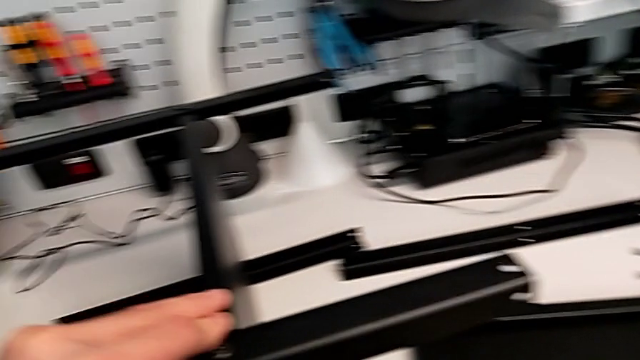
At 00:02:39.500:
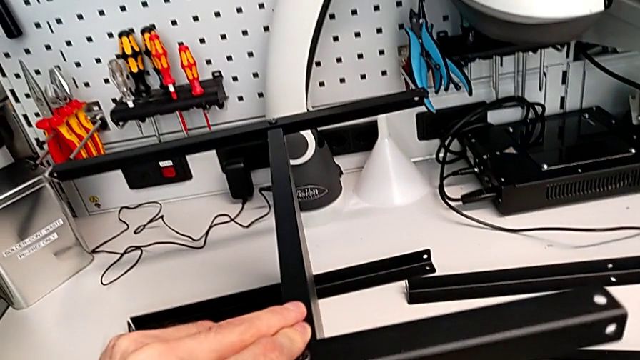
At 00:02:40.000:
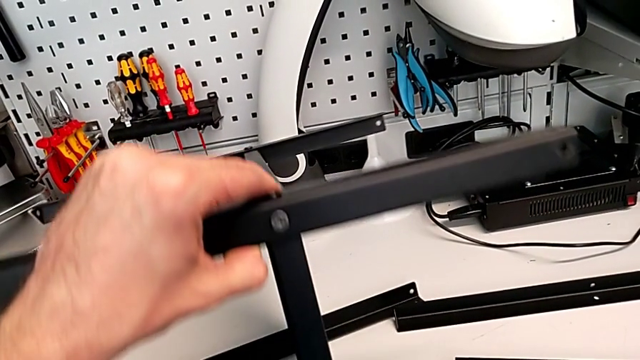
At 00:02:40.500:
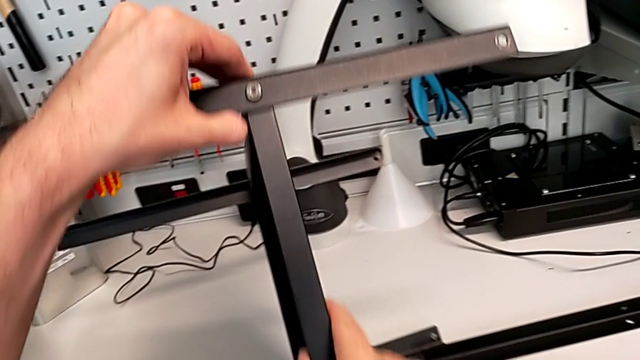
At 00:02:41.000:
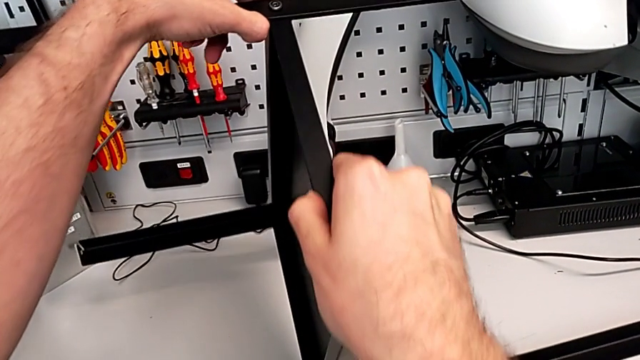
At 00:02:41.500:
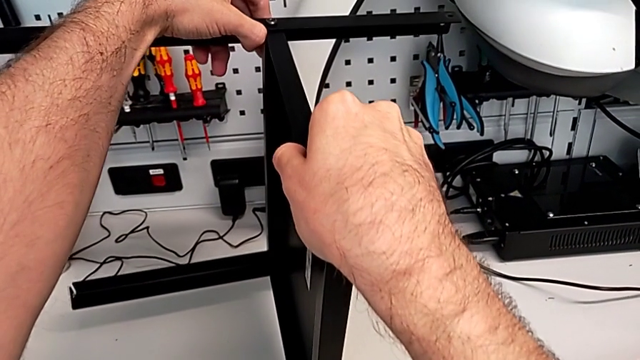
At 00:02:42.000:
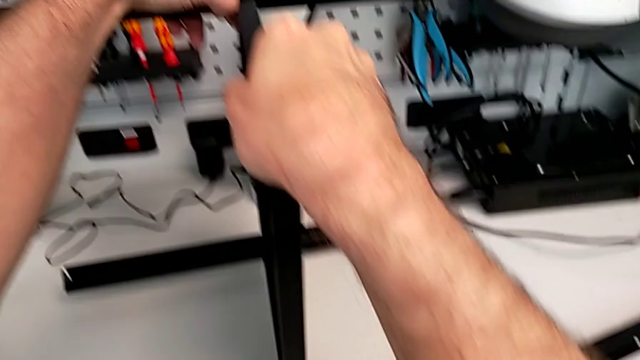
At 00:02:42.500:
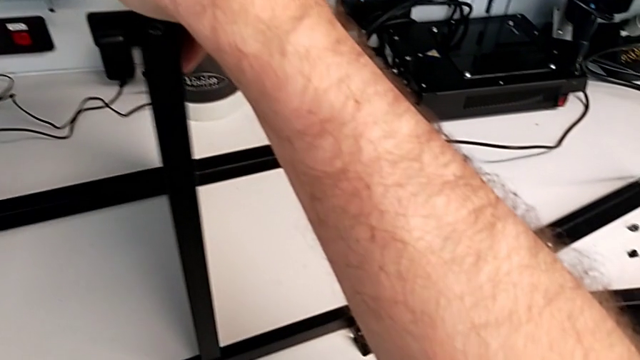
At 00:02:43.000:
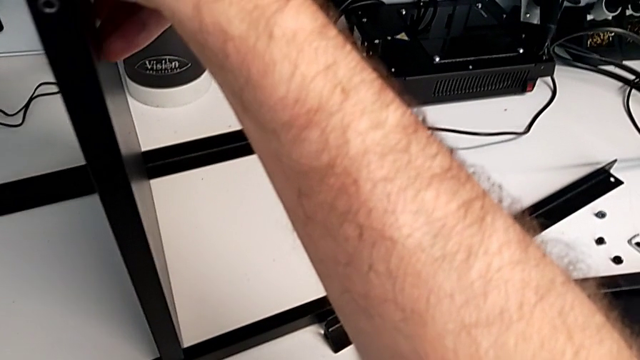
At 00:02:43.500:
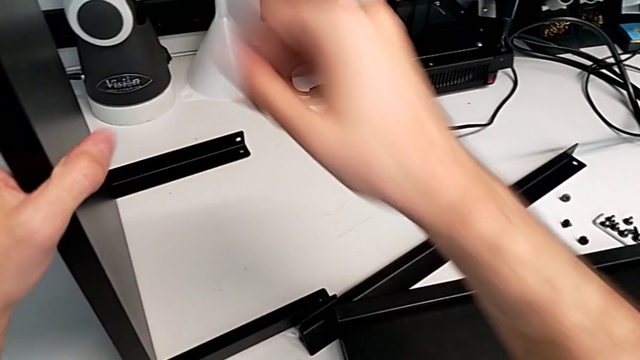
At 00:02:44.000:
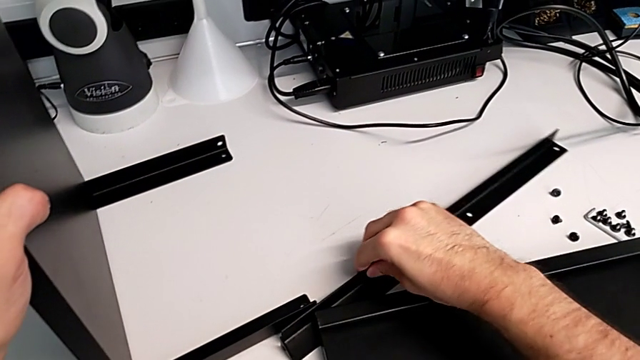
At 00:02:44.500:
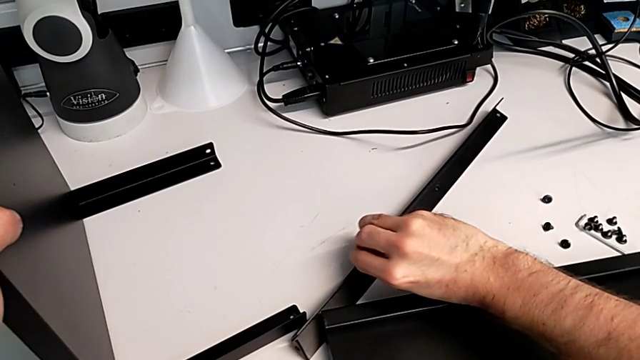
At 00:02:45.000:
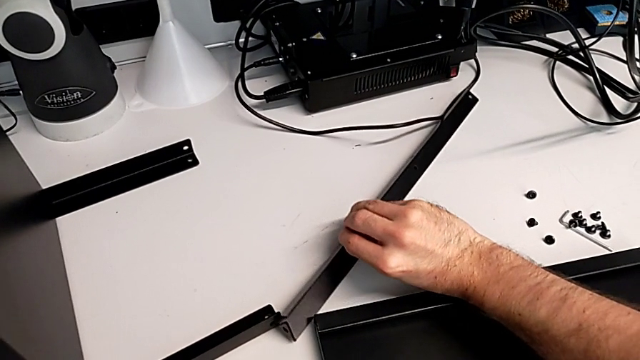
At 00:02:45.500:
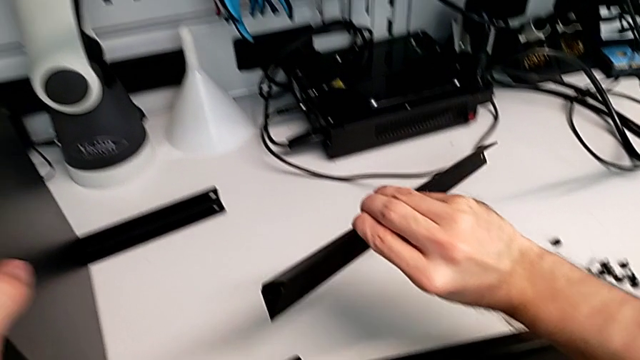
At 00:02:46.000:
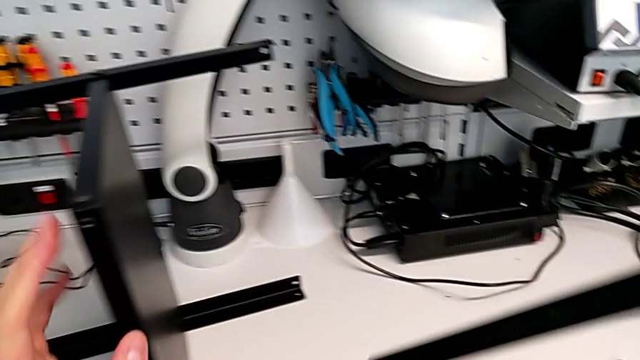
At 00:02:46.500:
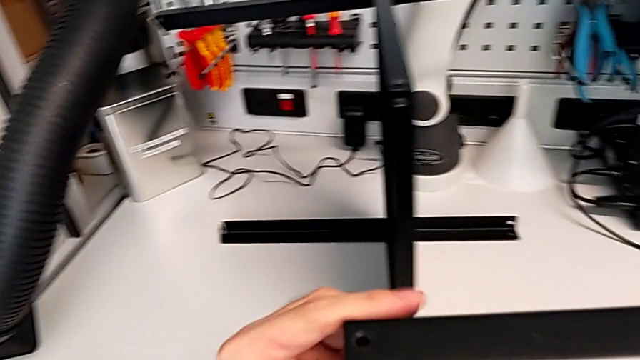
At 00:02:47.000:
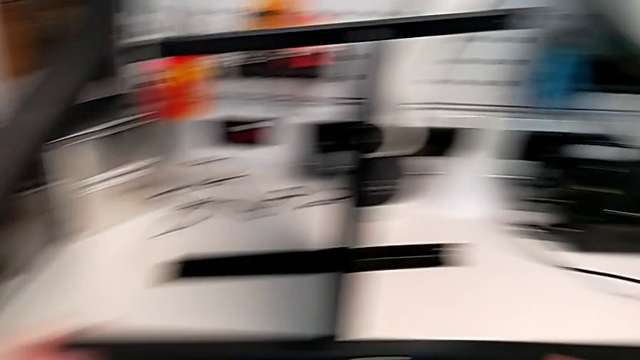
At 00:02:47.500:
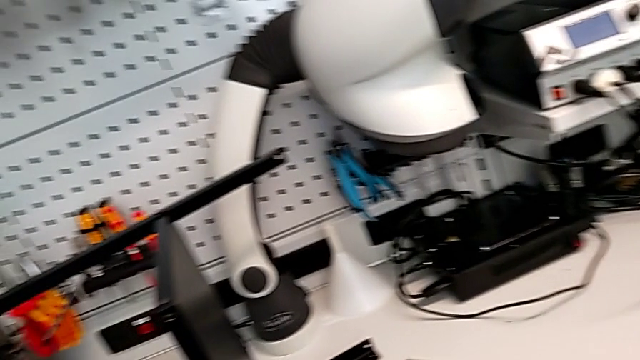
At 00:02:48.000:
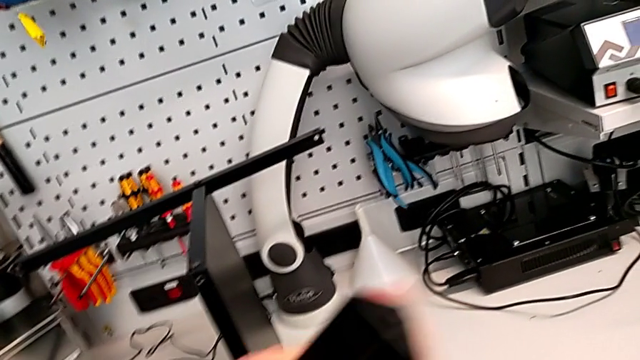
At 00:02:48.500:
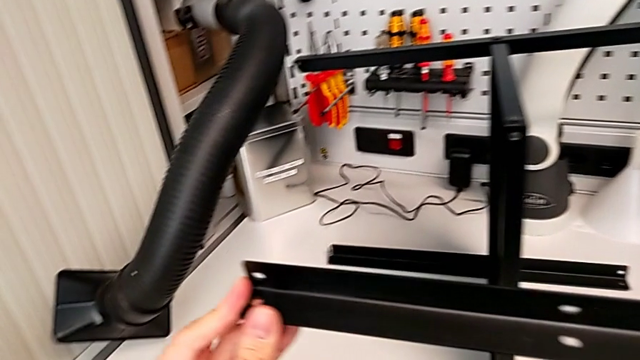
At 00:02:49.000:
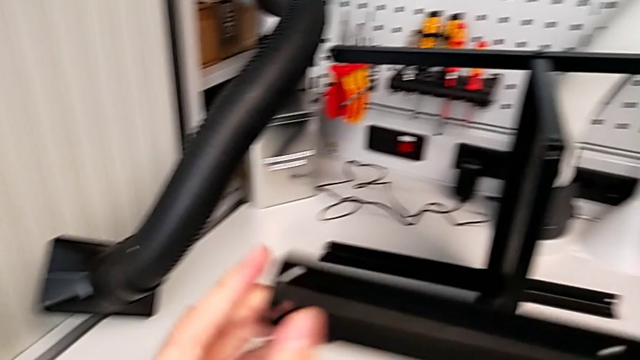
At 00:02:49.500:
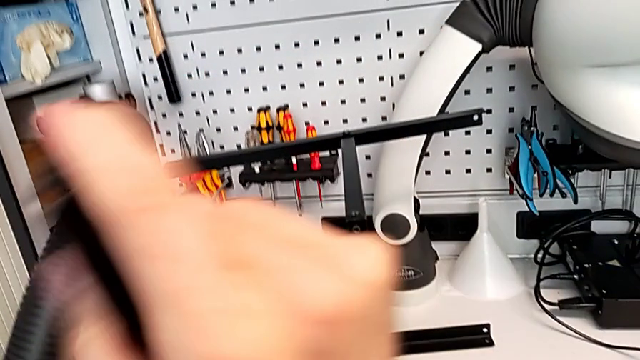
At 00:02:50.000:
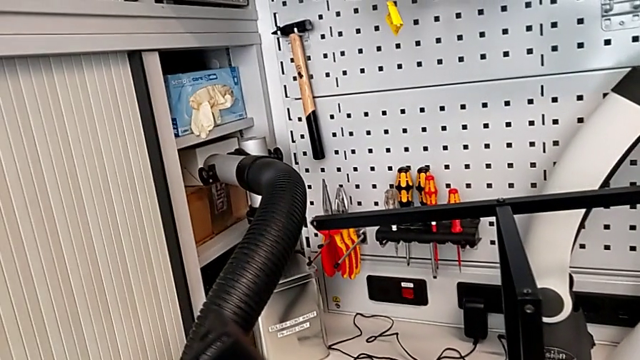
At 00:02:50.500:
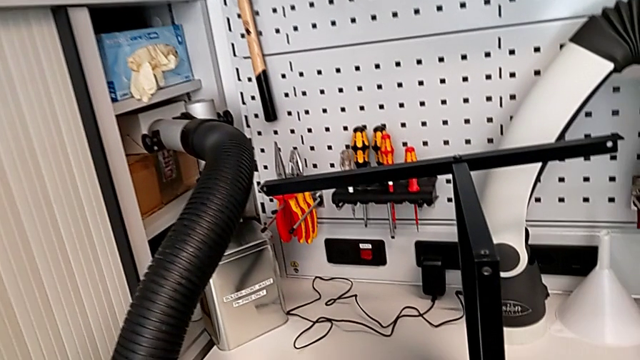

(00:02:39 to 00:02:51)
The camera wearer is screwing the fourth leg to the middle layer. They rotate the nightstand, grab the leg, inspect it and rotate it.

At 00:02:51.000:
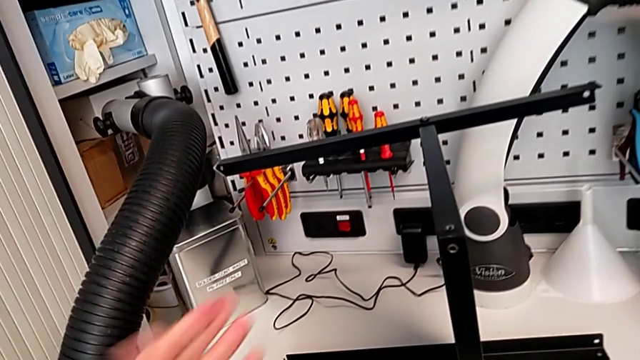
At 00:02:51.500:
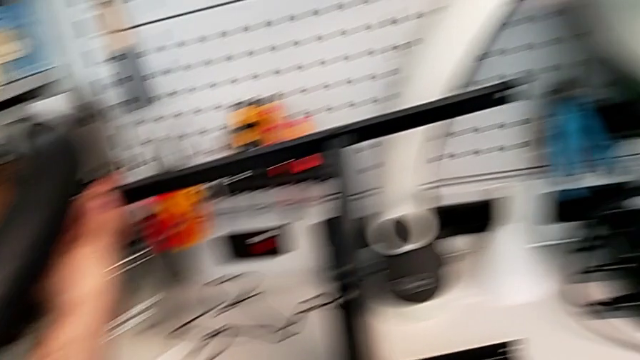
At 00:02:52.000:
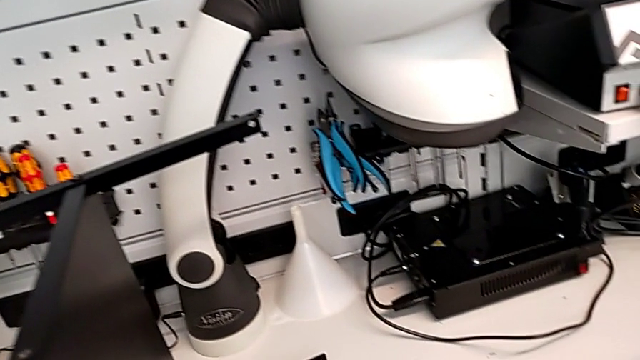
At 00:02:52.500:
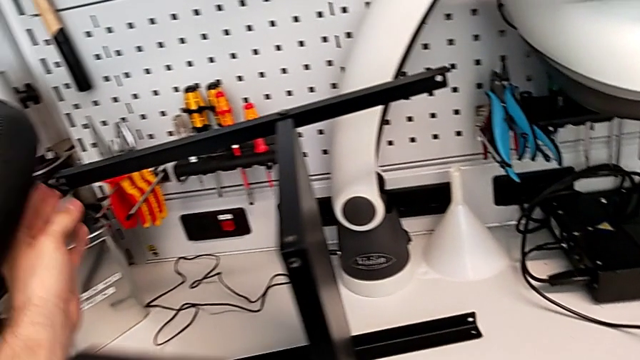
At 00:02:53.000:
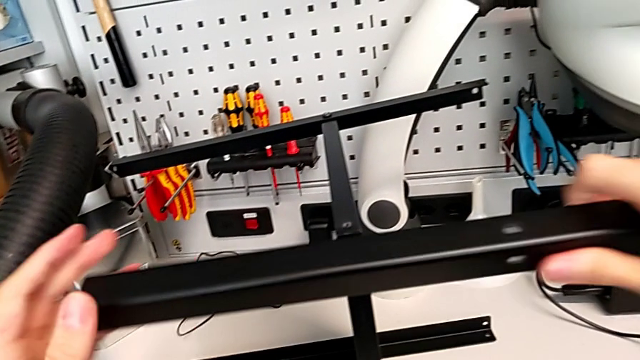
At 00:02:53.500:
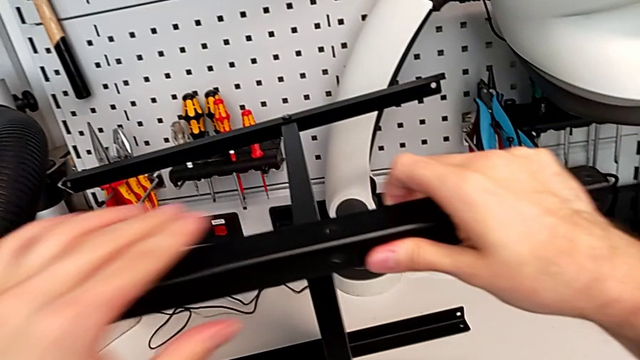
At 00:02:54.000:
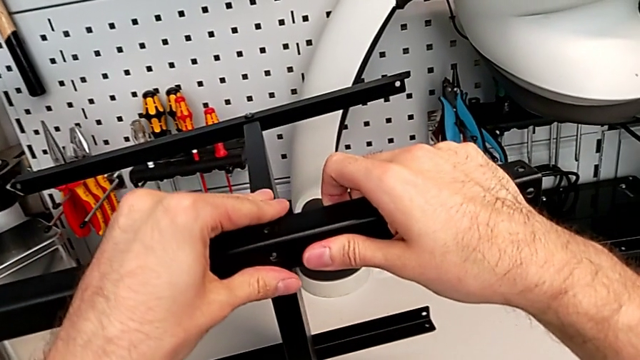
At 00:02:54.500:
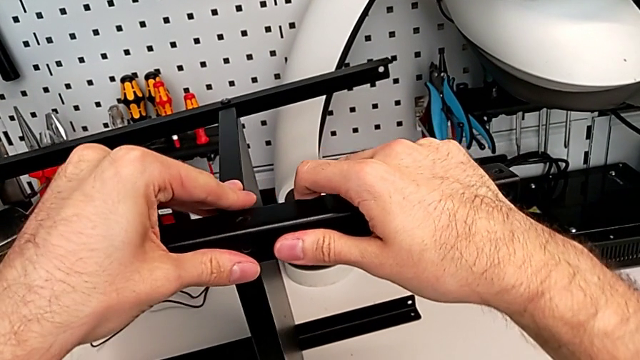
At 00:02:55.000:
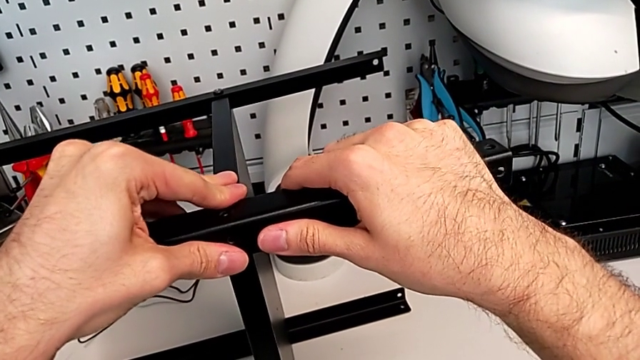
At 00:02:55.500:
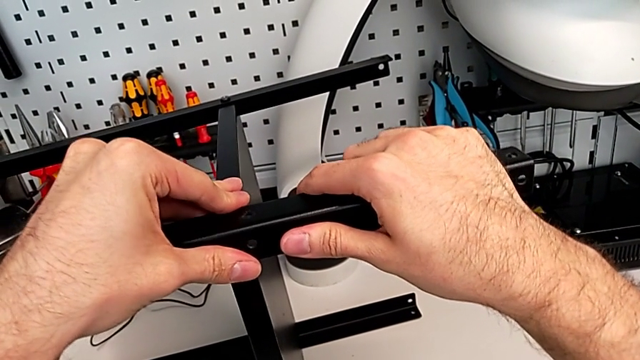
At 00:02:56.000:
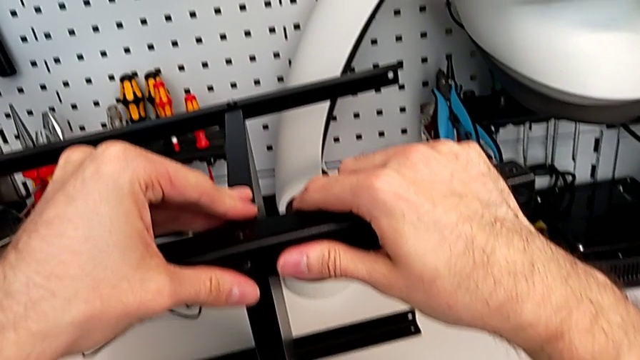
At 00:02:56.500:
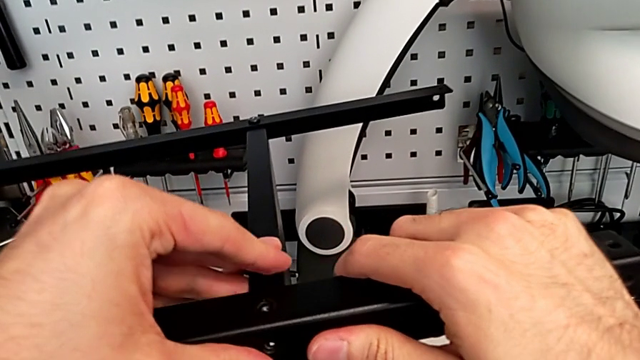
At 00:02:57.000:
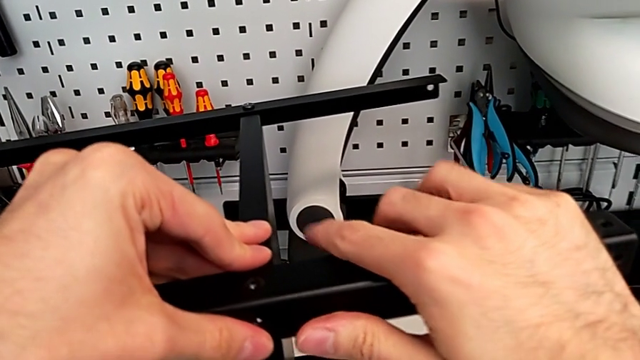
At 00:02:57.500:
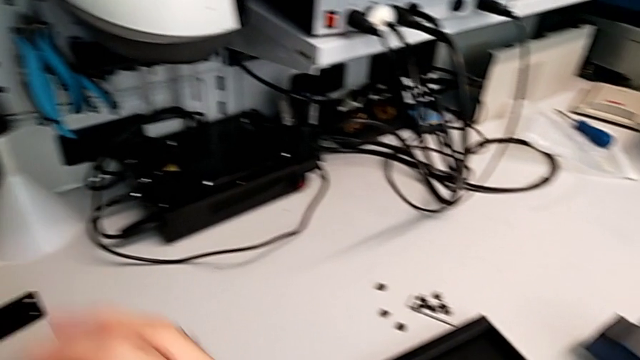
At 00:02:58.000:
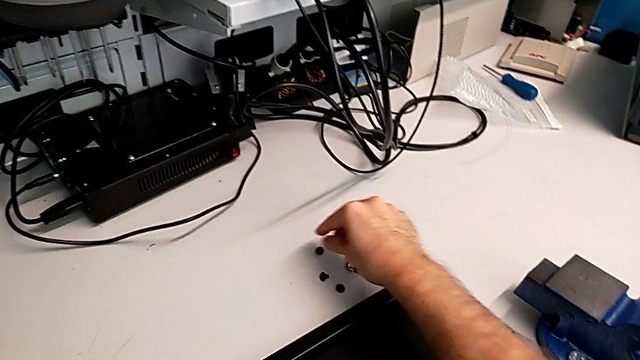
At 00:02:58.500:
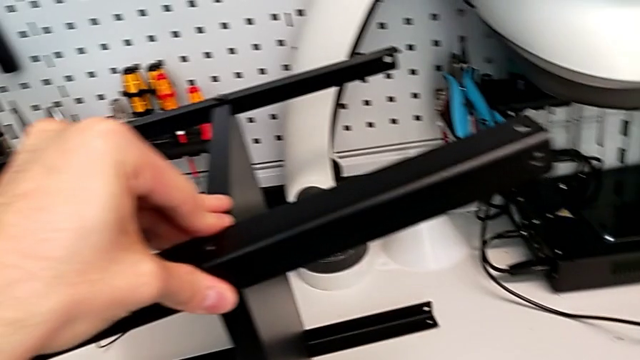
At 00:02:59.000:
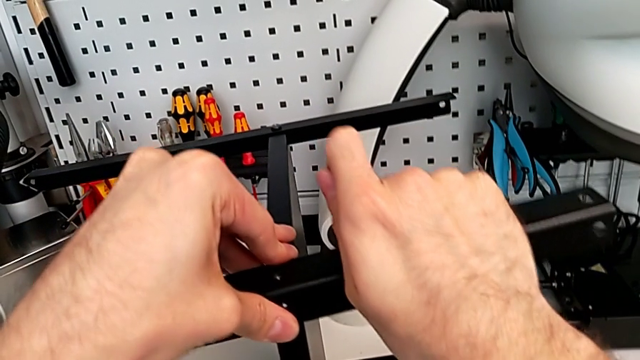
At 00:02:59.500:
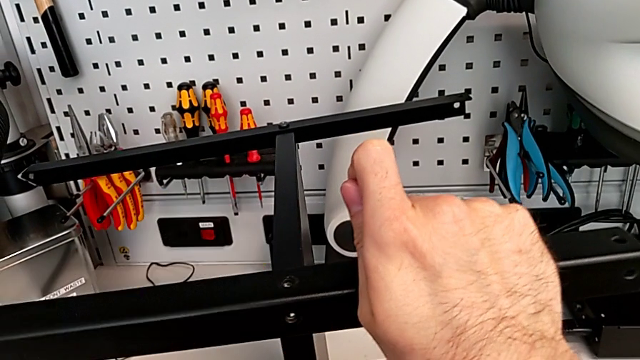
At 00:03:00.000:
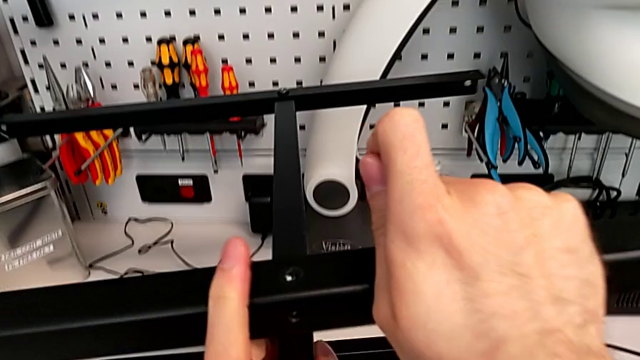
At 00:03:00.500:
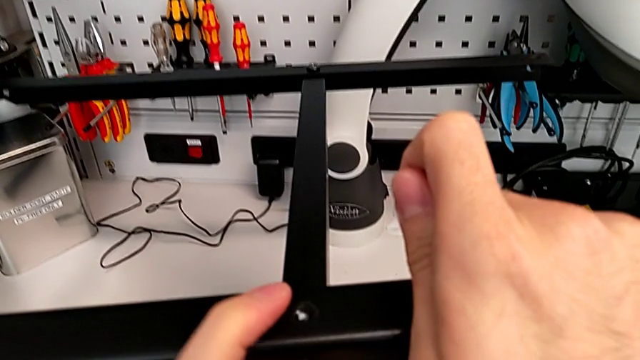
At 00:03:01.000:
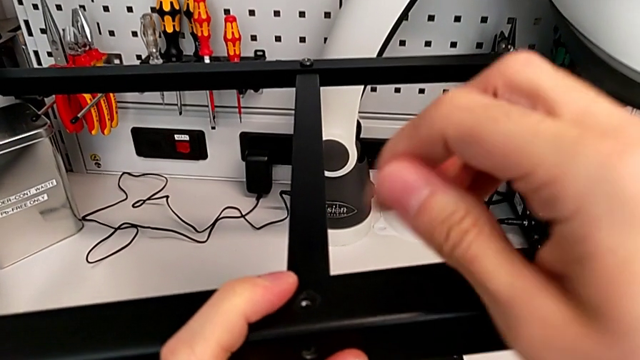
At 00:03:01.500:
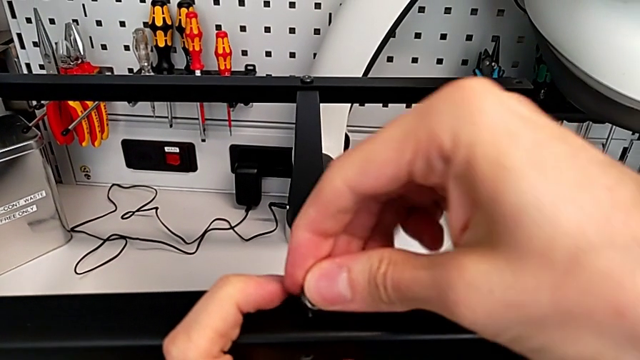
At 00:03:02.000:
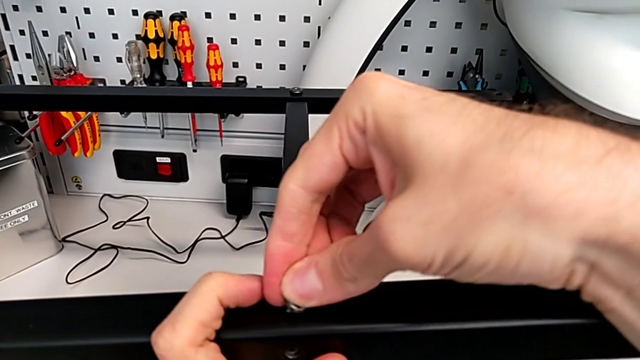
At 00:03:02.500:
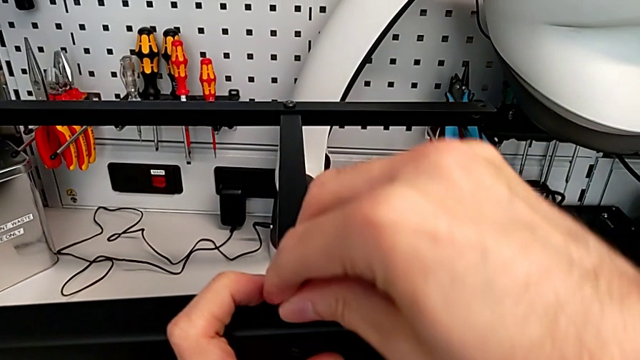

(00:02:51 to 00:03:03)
The camera wearer is screwing the fourth leg to the middle layer. They align the leg, grab the hex socket head, slide it and insert it.
